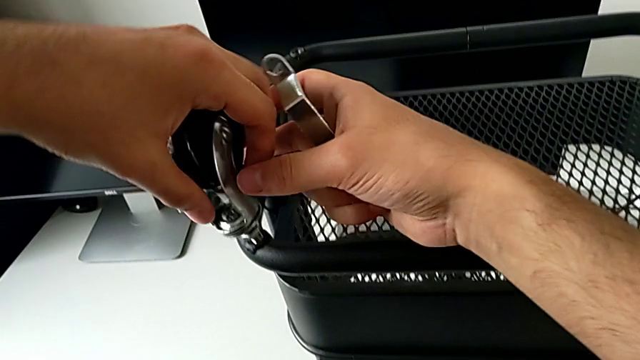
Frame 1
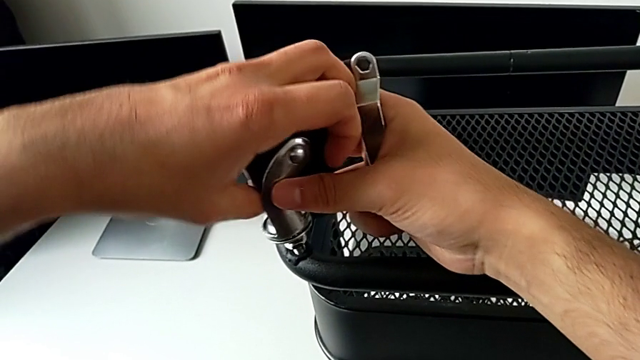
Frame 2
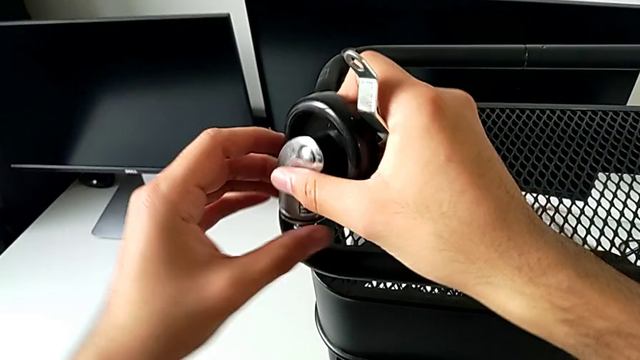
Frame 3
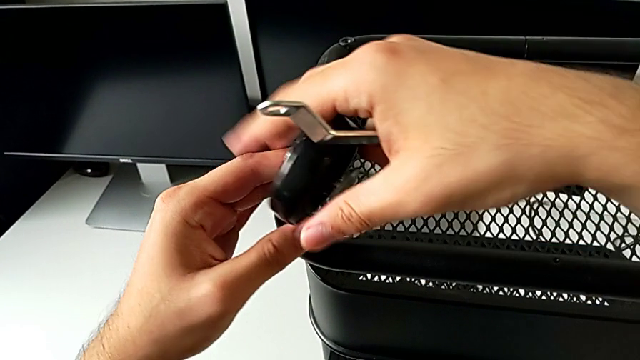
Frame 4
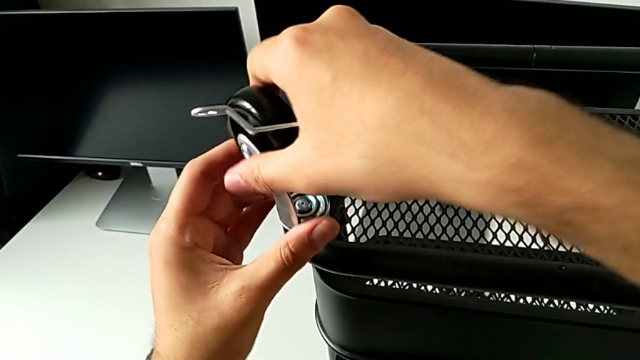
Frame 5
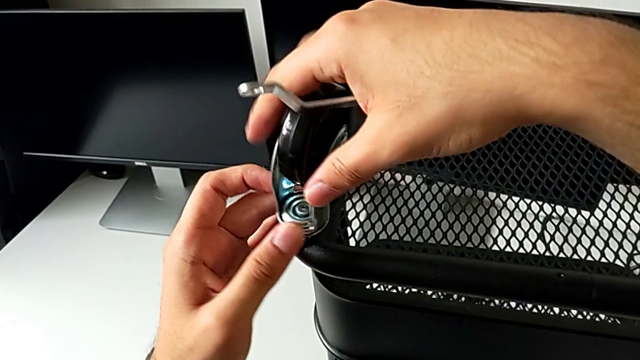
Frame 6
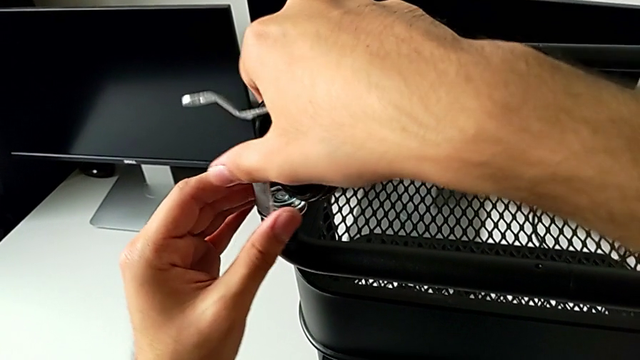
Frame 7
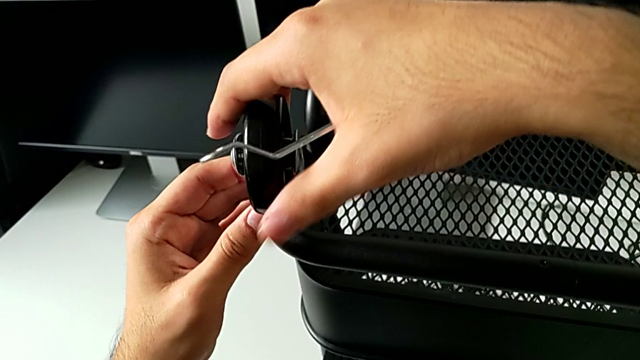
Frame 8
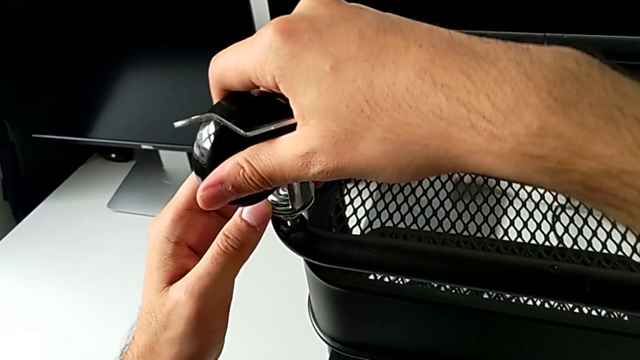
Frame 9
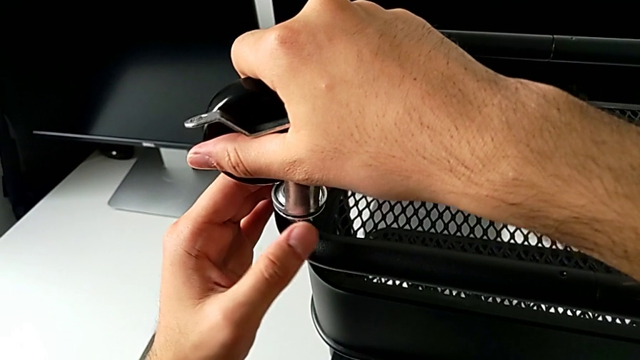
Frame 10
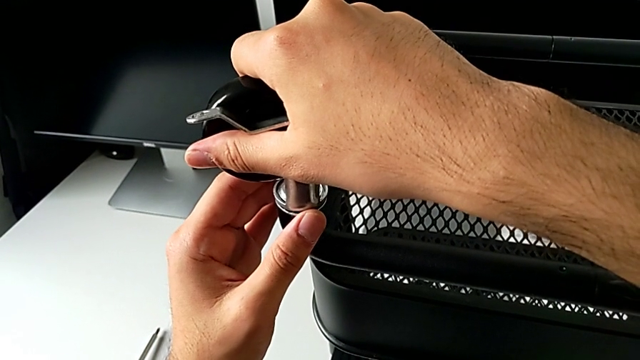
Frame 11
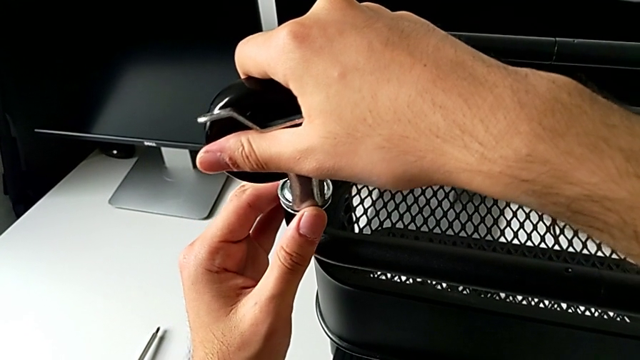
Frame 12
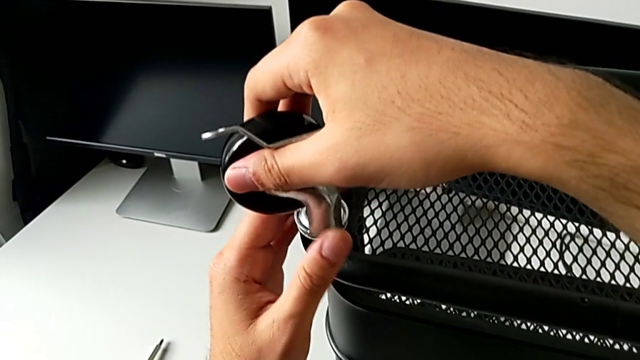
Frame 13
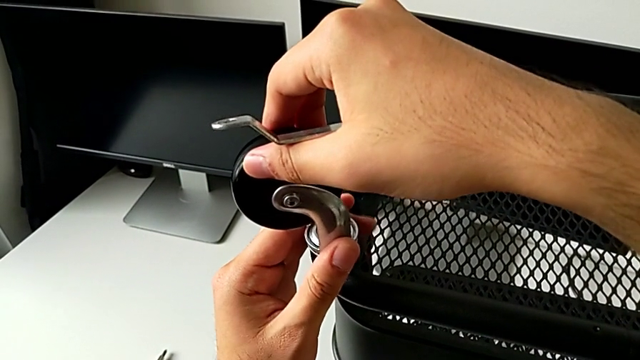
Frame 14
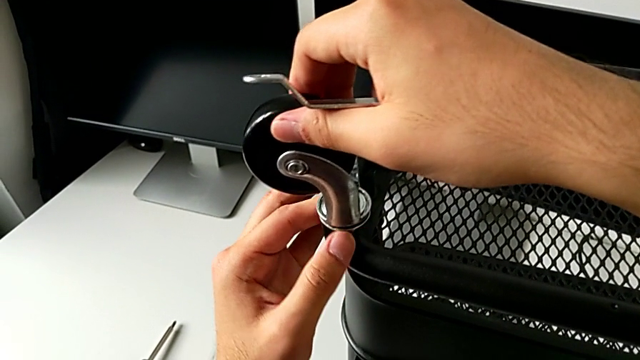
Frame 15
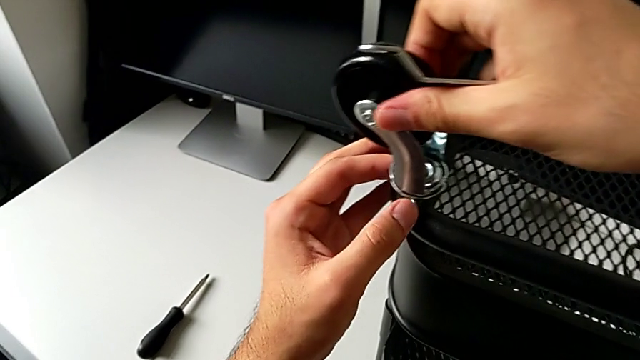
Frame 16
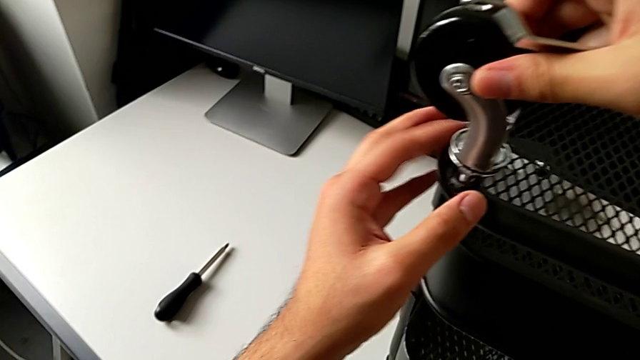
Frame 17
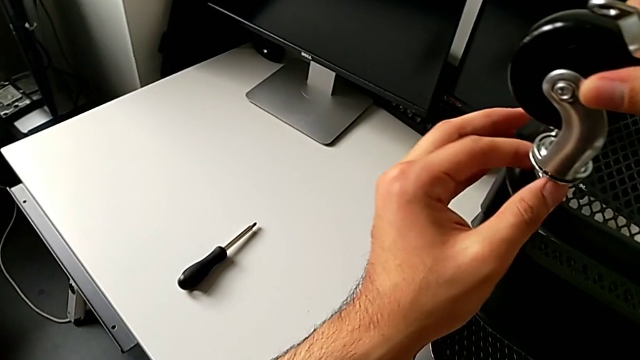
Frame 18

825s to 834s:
The camera wearer is screwing the wheels of the rolling cart. They begin to screw the wheel.

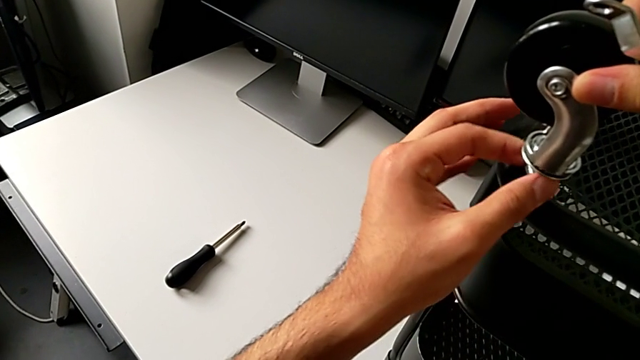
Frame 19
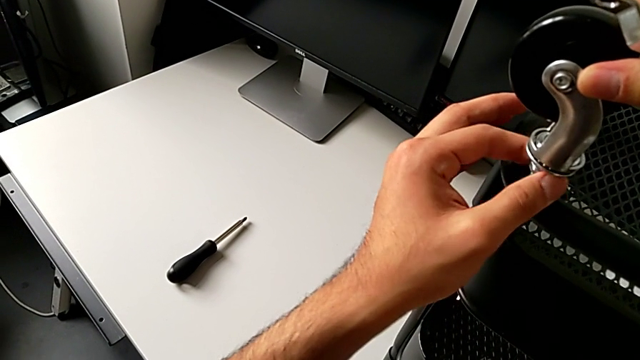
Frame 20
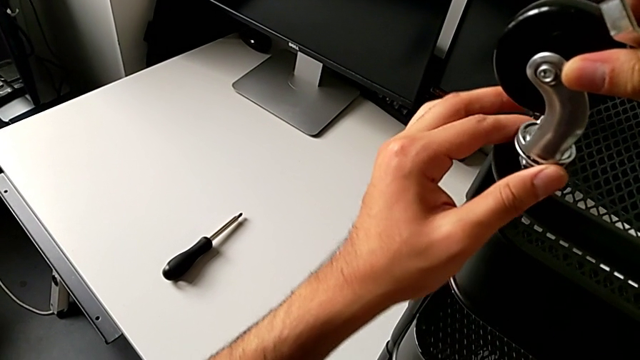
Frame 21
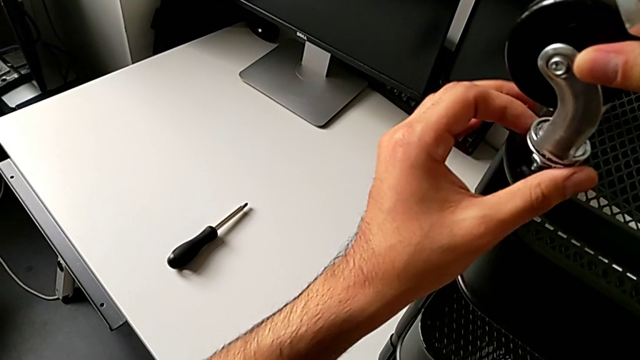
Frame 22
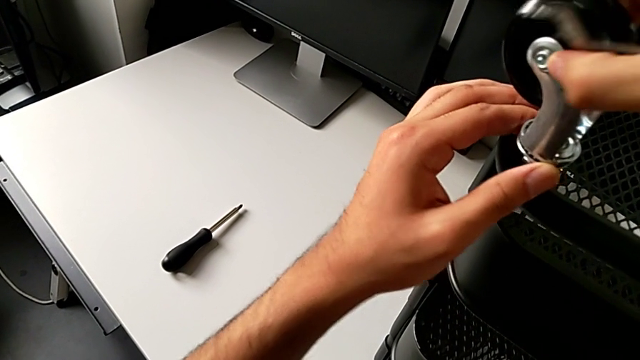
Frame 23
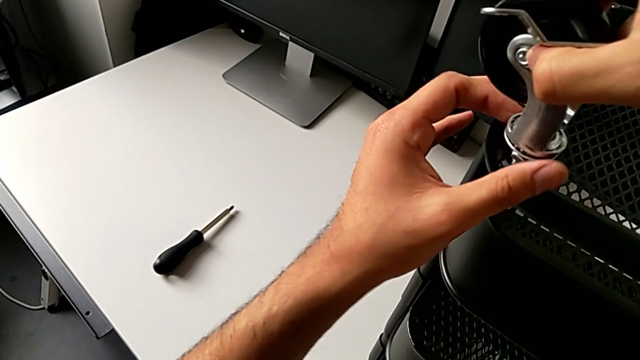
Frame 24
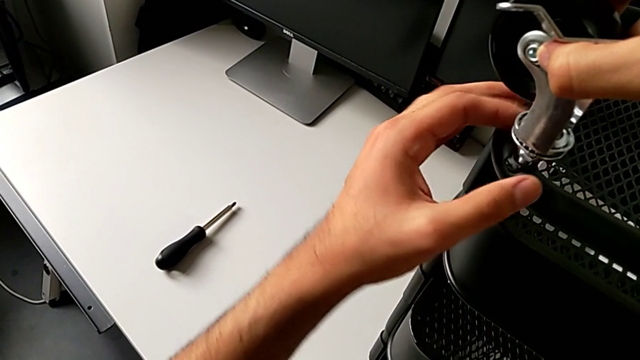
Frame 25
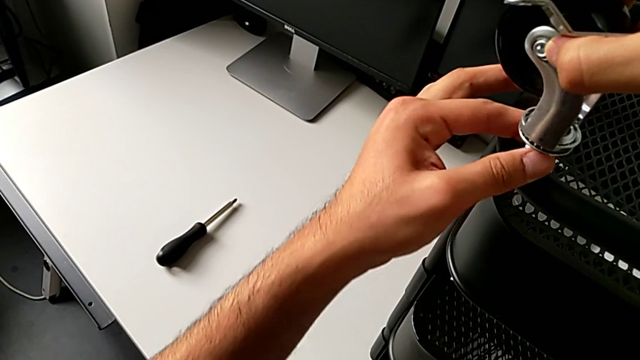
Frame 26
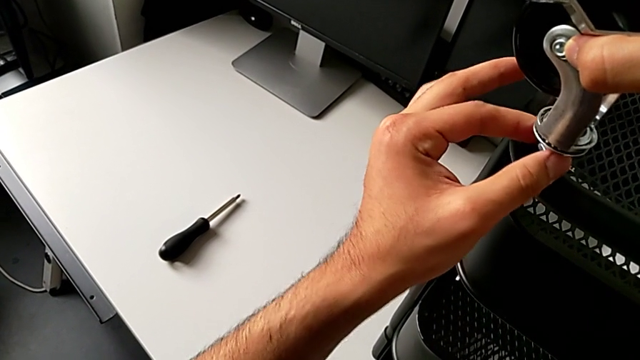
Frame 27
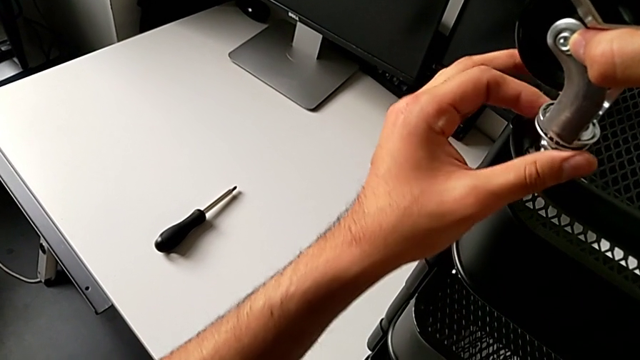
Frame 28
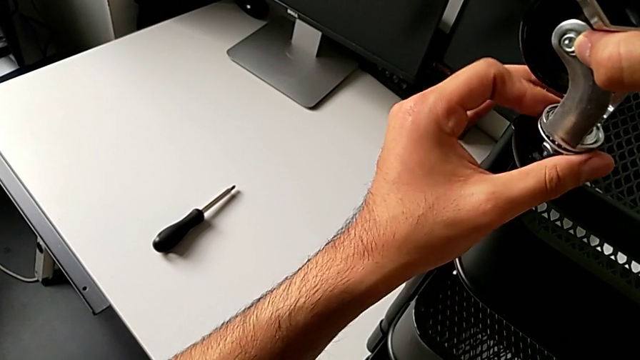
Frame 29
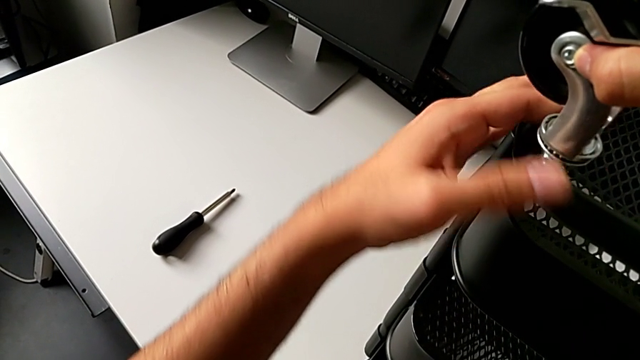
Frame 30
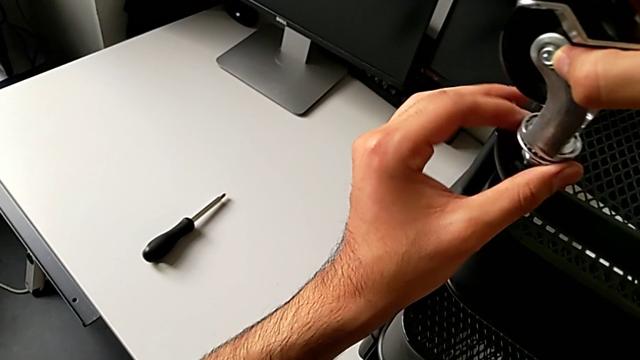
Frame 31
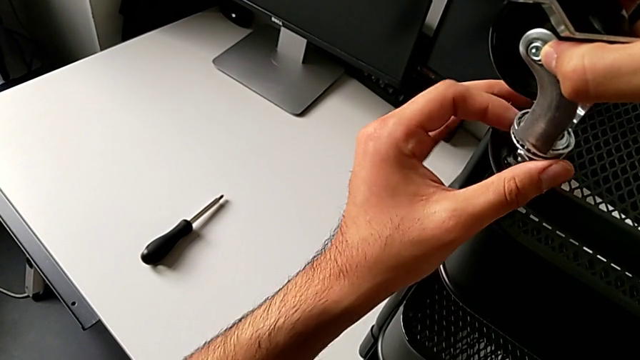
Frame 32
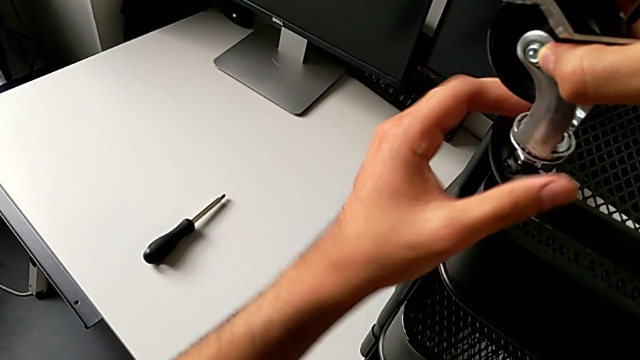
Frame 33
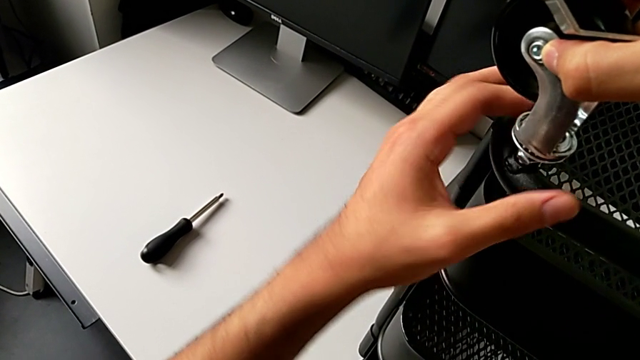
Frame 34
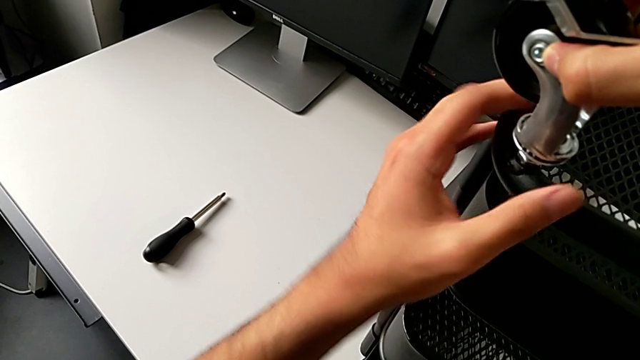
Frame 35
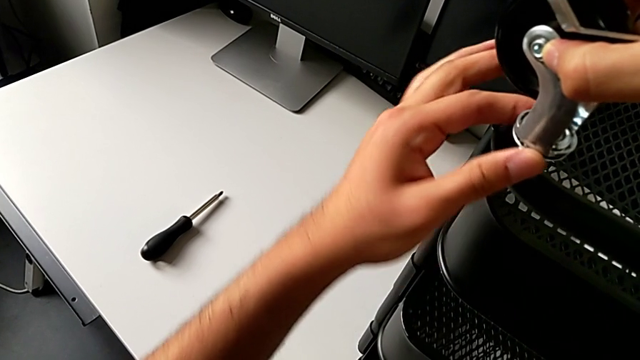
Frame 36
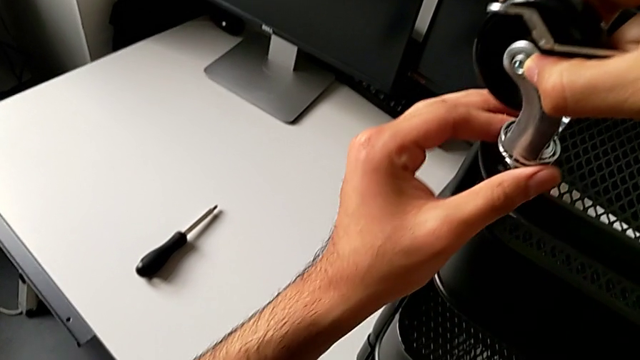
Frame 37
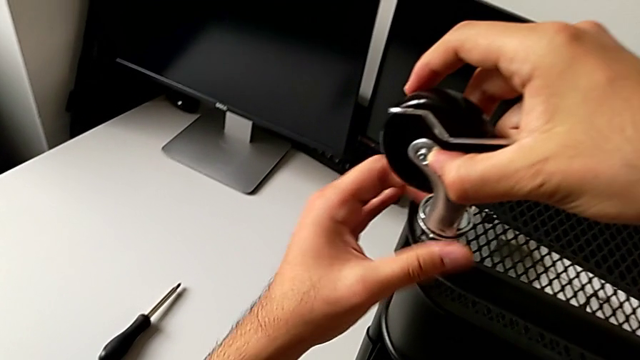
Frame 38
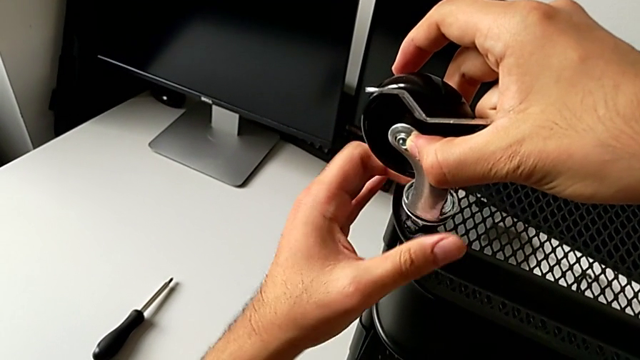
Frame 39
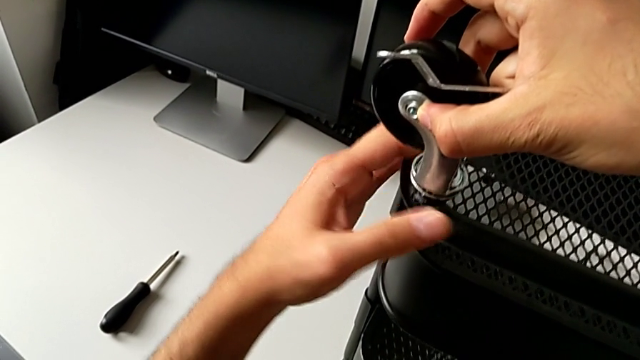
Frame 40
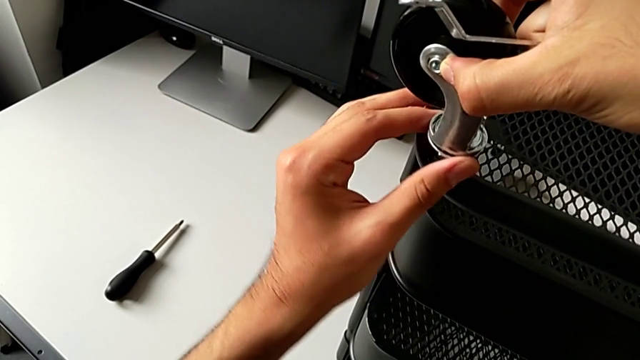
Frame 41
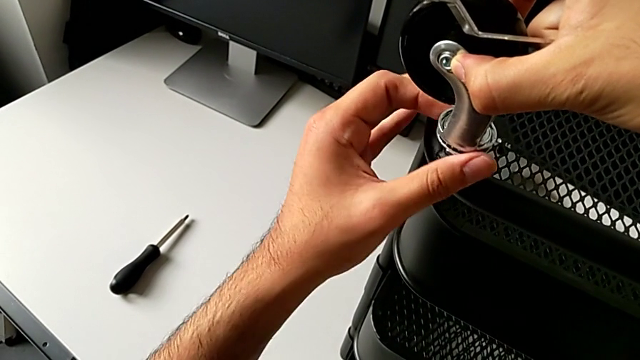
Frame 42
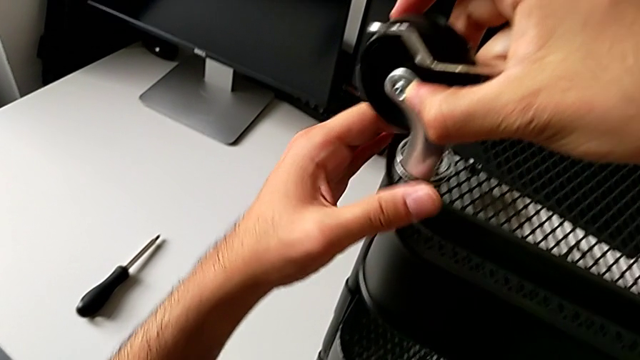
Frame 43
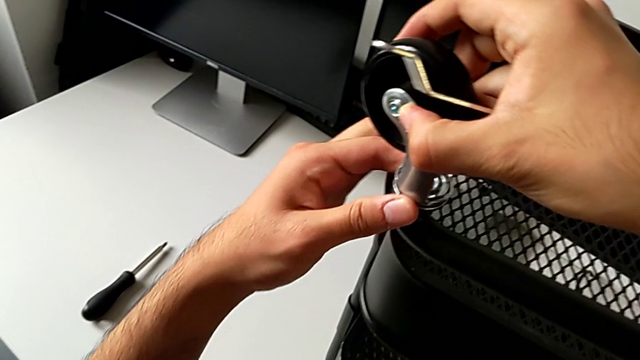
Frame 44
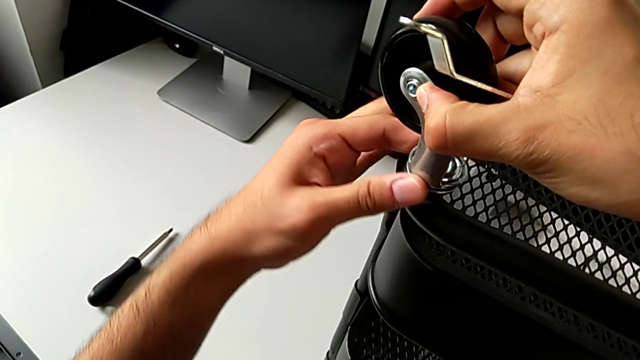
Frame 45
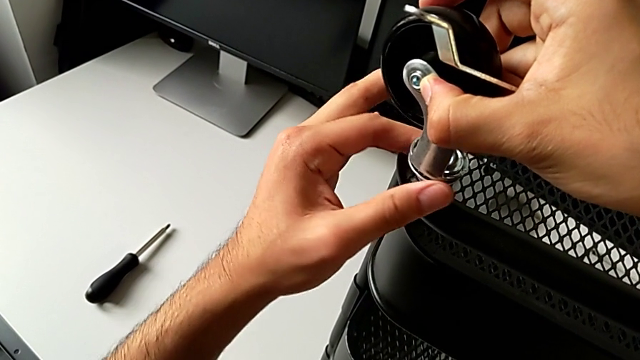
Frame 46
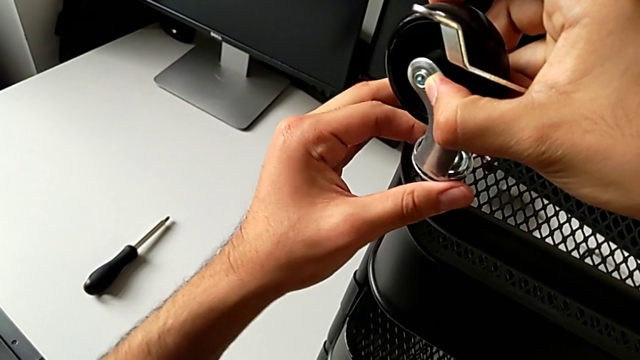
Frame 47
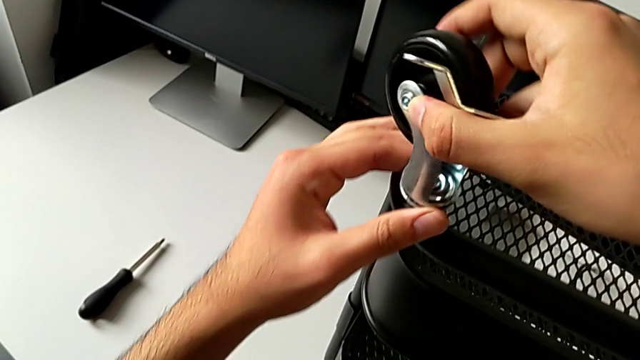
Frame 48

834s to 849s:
The camera wearer is screwing the wheels of the rolling cart. They keep screwing the wheel.
